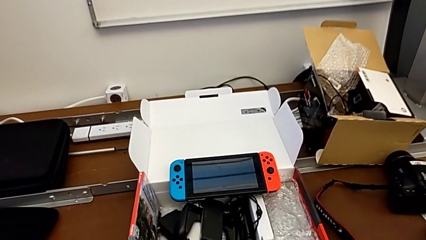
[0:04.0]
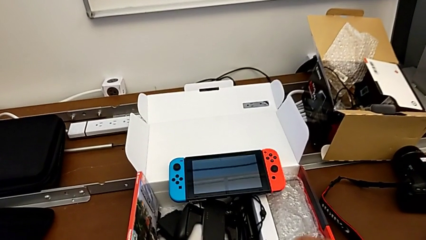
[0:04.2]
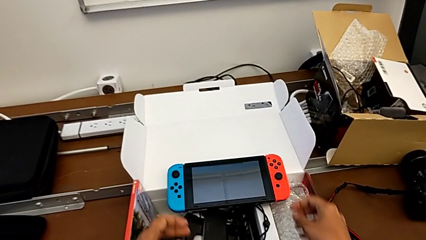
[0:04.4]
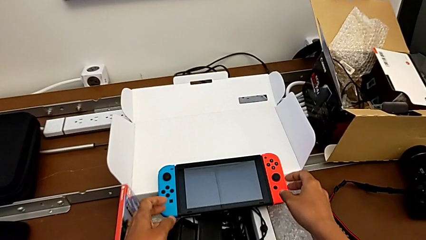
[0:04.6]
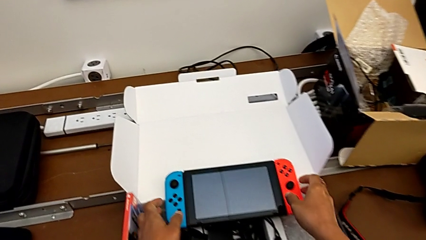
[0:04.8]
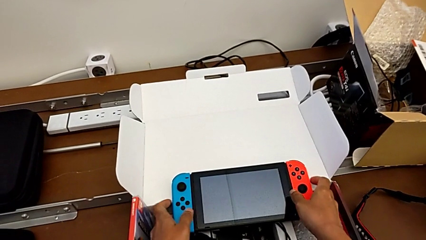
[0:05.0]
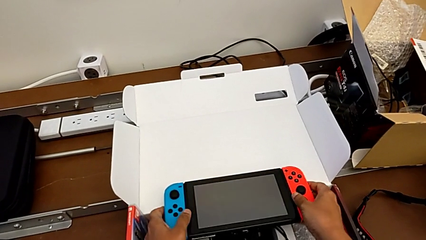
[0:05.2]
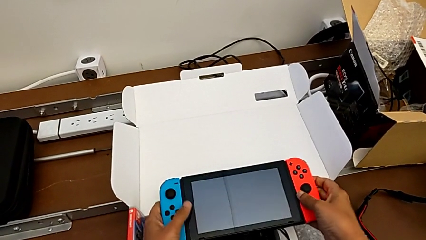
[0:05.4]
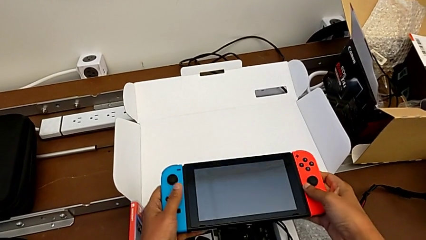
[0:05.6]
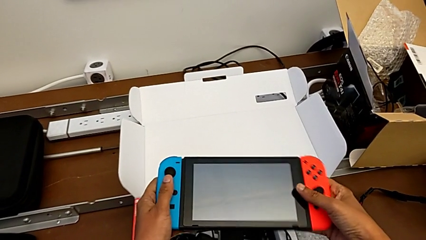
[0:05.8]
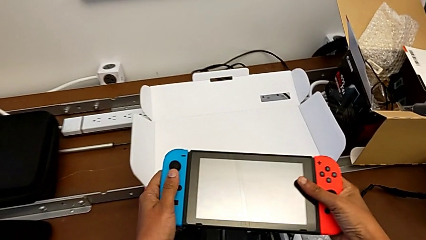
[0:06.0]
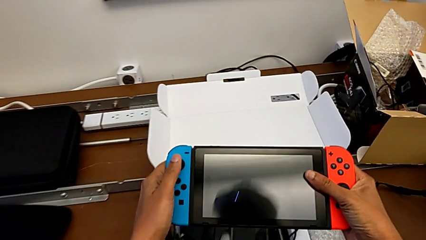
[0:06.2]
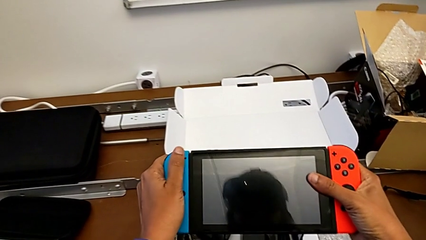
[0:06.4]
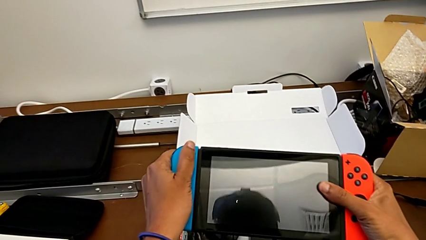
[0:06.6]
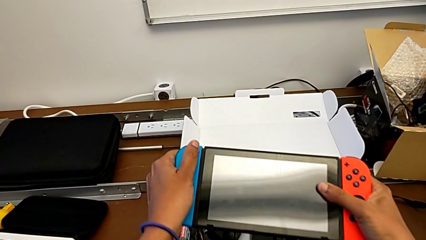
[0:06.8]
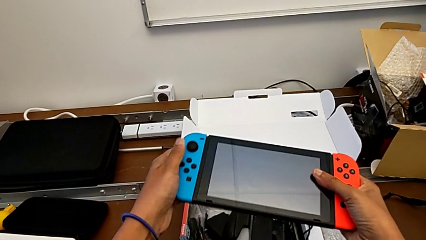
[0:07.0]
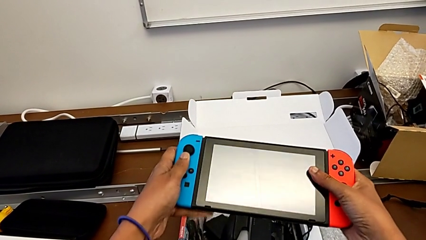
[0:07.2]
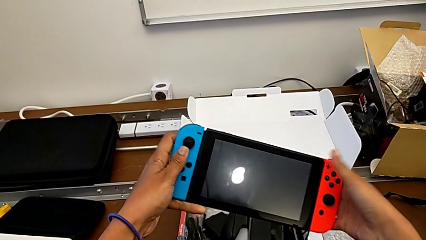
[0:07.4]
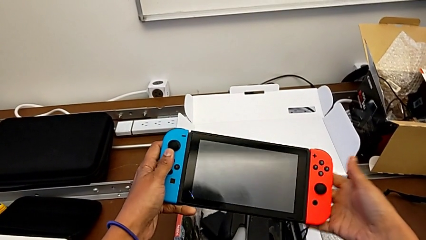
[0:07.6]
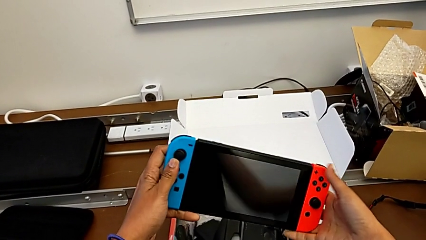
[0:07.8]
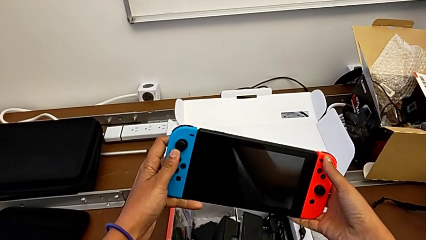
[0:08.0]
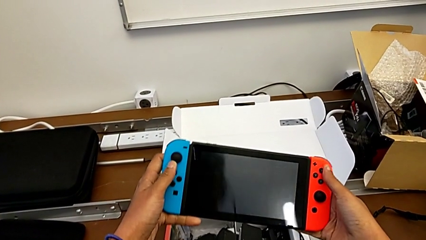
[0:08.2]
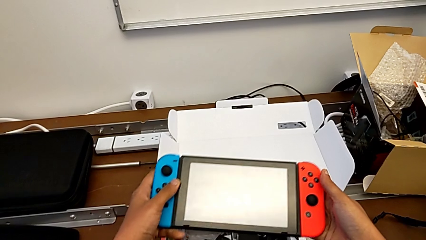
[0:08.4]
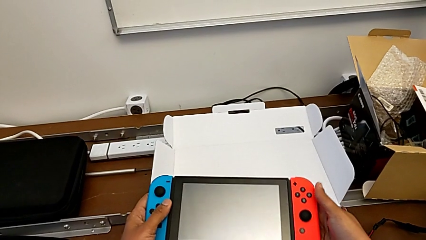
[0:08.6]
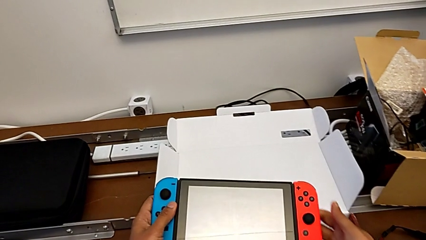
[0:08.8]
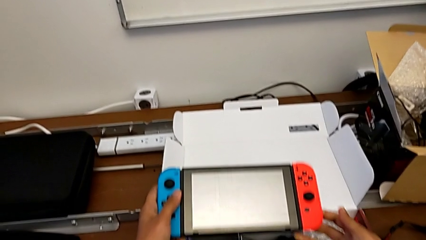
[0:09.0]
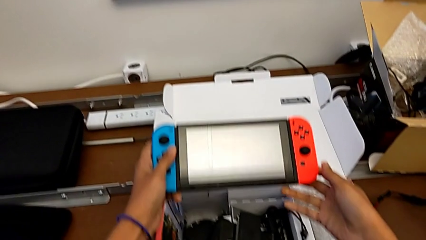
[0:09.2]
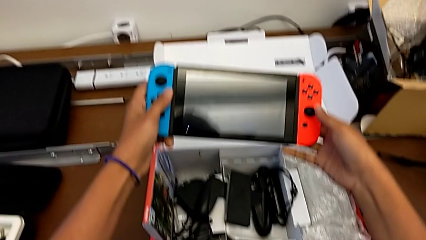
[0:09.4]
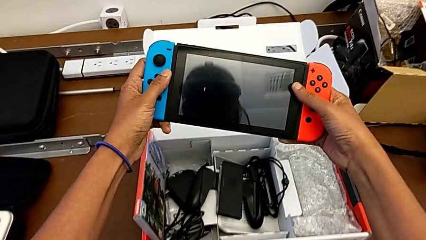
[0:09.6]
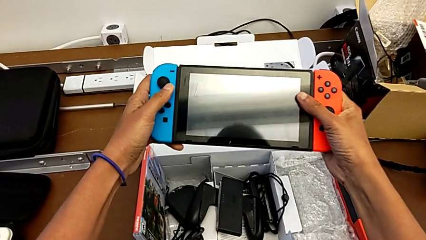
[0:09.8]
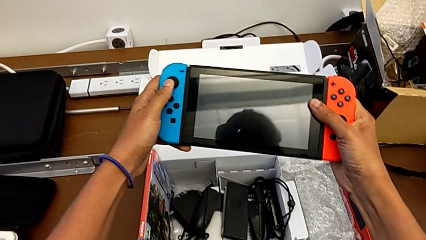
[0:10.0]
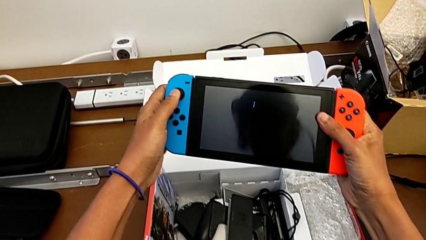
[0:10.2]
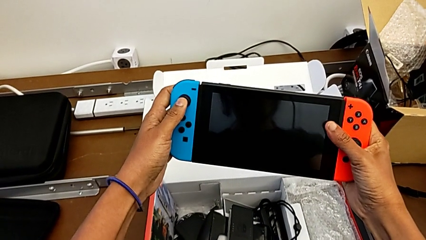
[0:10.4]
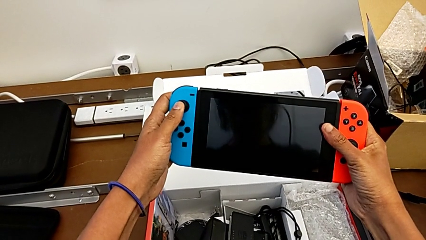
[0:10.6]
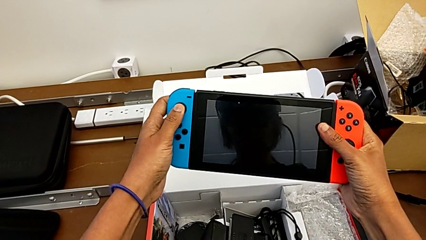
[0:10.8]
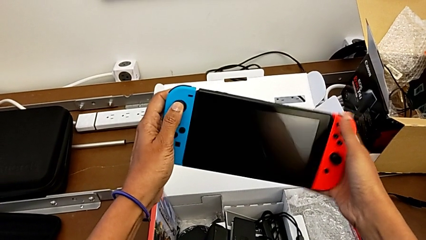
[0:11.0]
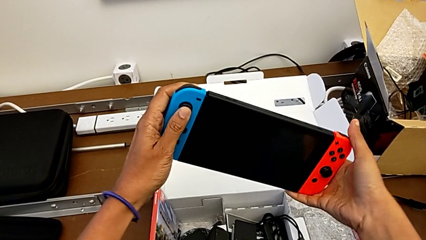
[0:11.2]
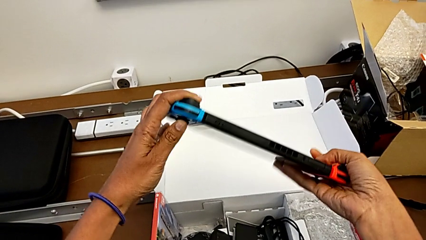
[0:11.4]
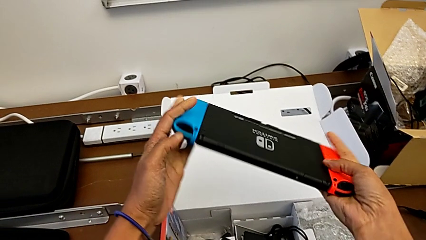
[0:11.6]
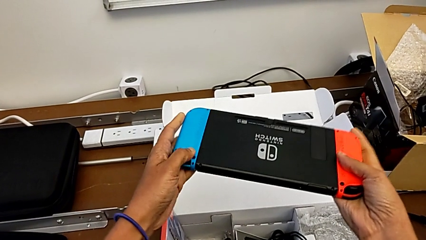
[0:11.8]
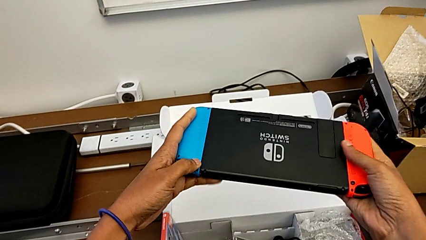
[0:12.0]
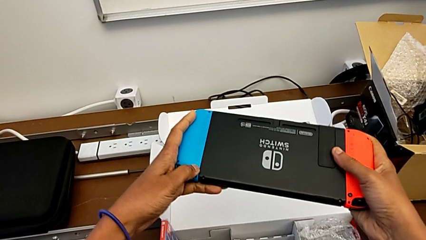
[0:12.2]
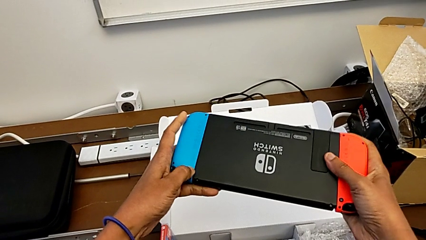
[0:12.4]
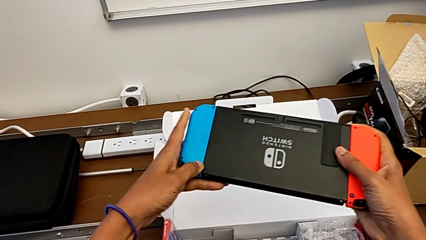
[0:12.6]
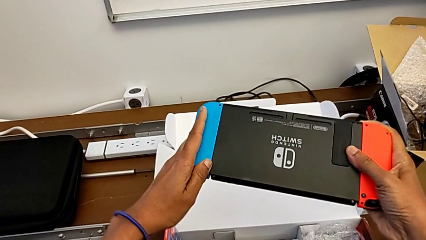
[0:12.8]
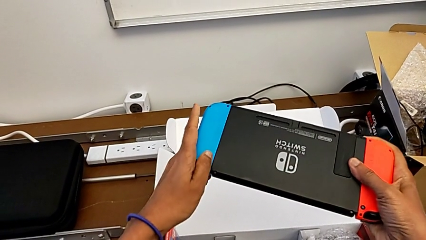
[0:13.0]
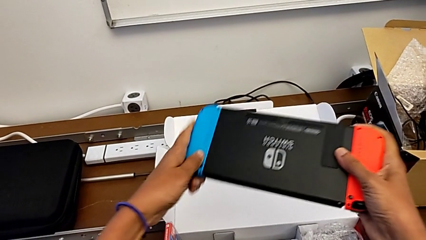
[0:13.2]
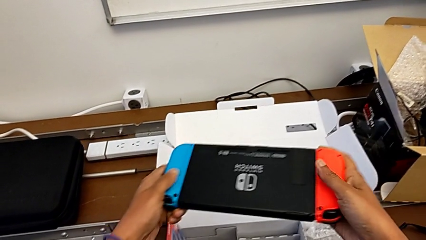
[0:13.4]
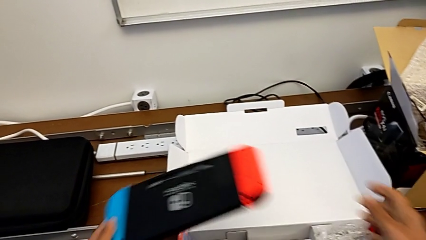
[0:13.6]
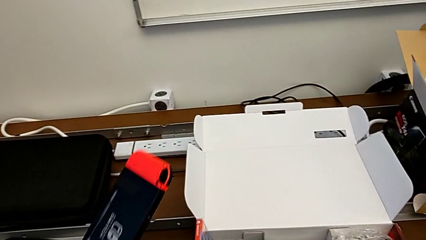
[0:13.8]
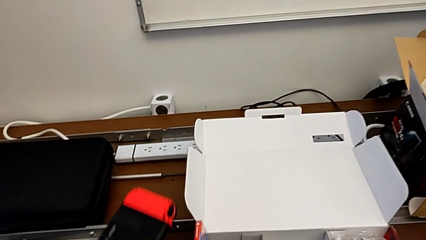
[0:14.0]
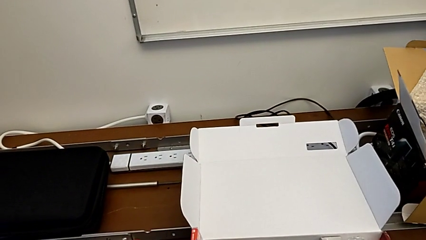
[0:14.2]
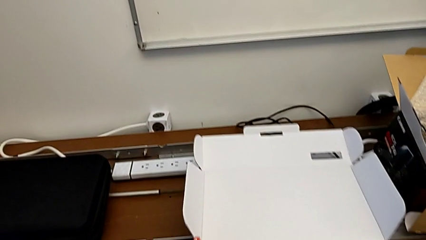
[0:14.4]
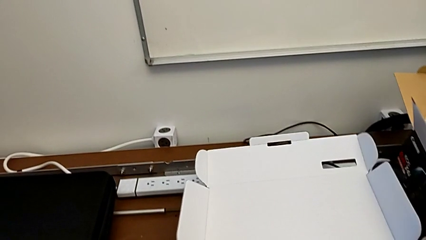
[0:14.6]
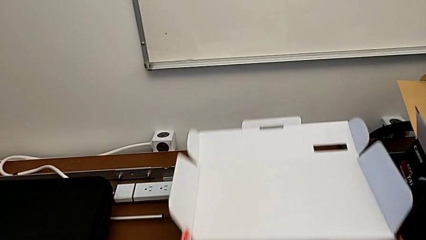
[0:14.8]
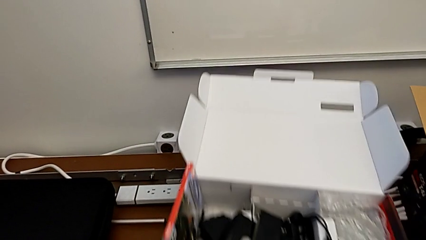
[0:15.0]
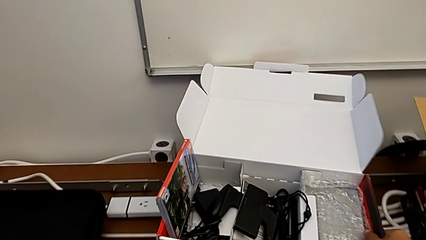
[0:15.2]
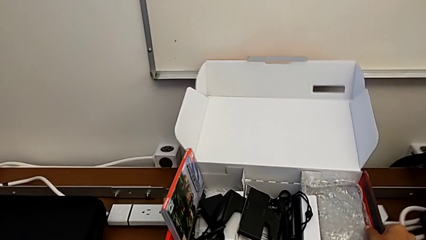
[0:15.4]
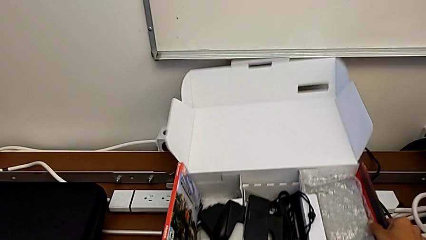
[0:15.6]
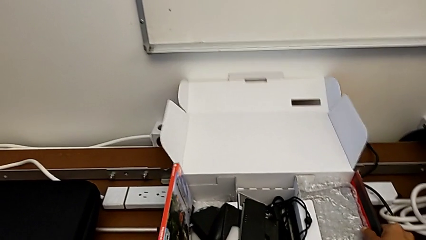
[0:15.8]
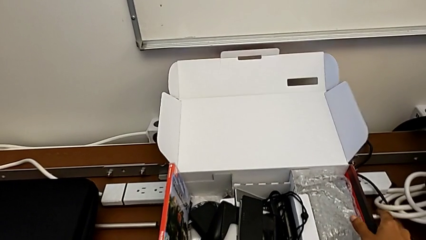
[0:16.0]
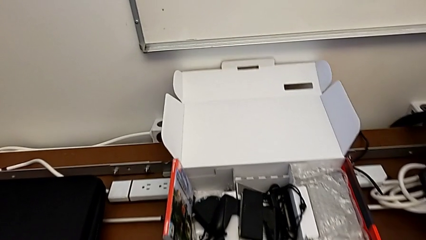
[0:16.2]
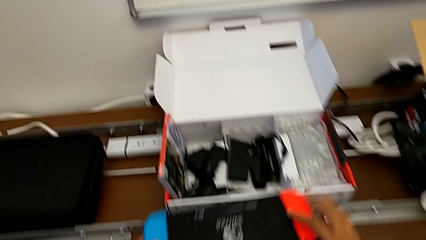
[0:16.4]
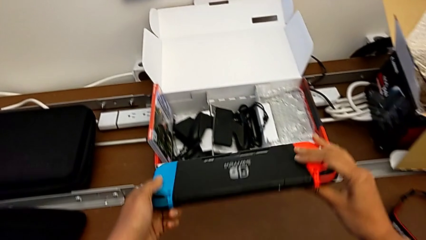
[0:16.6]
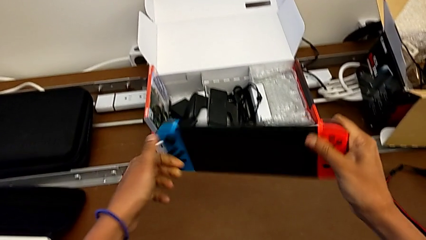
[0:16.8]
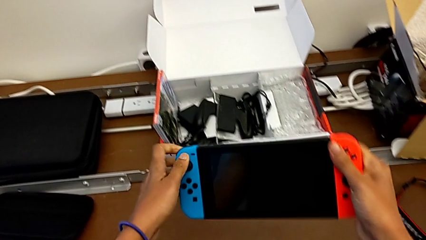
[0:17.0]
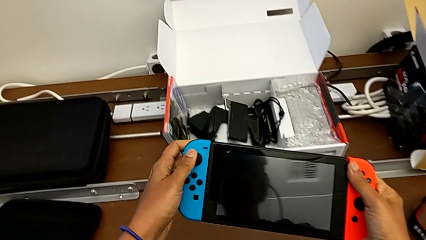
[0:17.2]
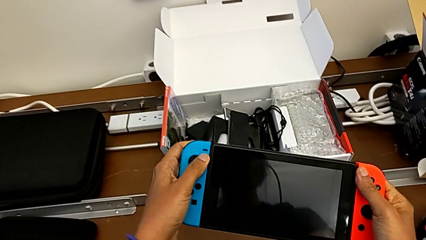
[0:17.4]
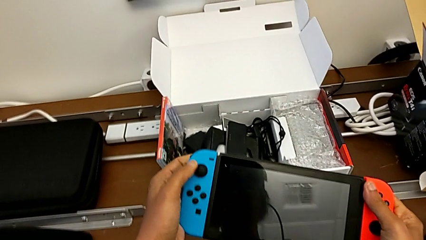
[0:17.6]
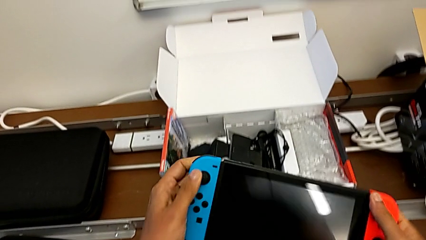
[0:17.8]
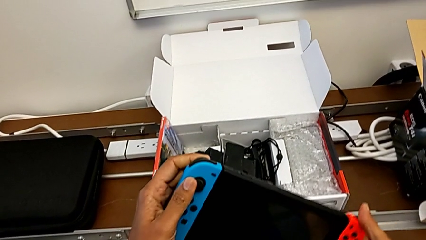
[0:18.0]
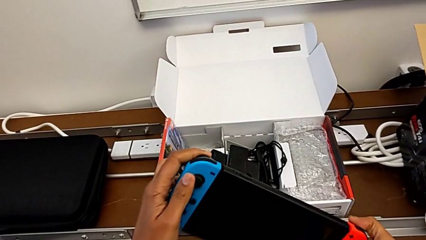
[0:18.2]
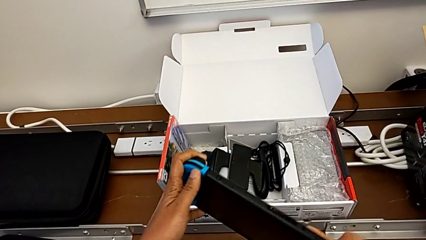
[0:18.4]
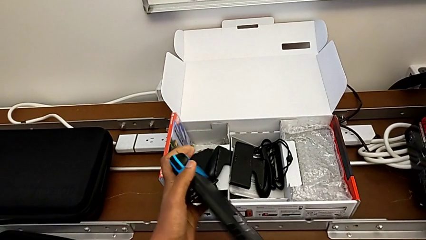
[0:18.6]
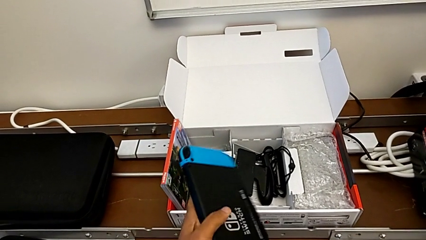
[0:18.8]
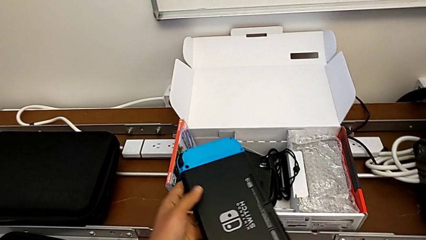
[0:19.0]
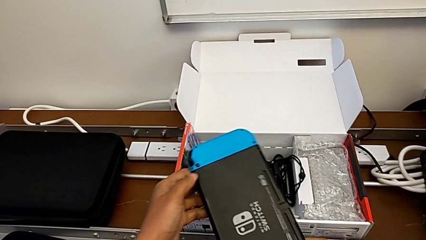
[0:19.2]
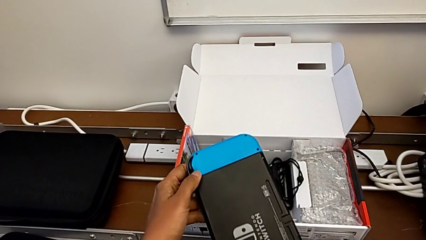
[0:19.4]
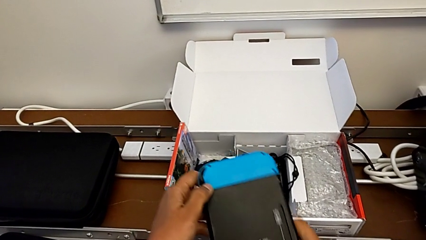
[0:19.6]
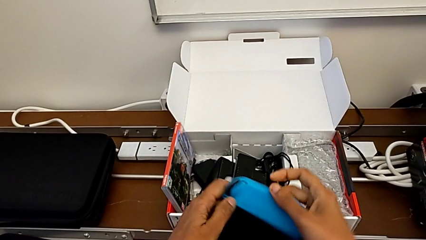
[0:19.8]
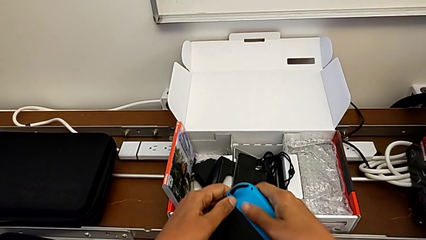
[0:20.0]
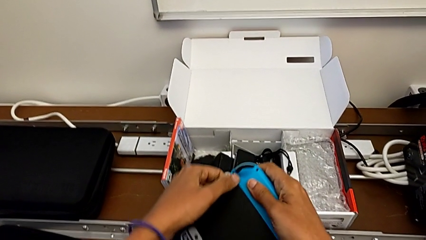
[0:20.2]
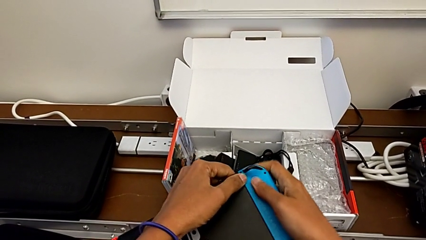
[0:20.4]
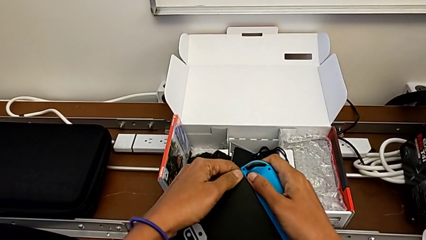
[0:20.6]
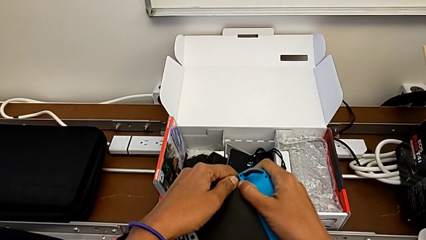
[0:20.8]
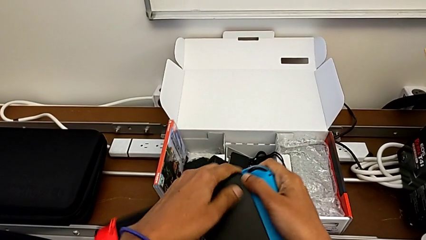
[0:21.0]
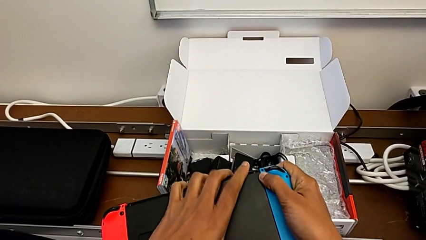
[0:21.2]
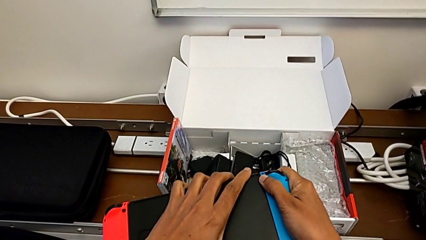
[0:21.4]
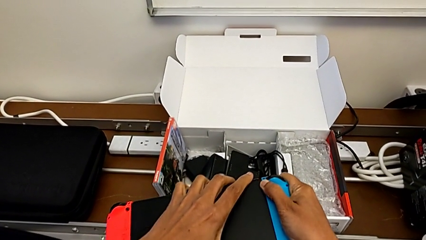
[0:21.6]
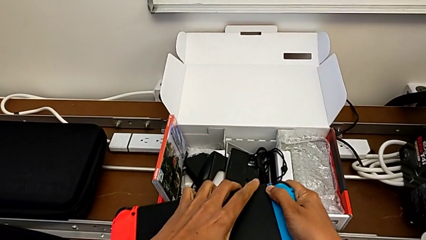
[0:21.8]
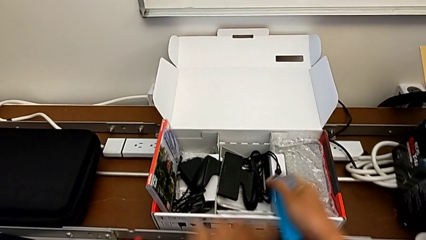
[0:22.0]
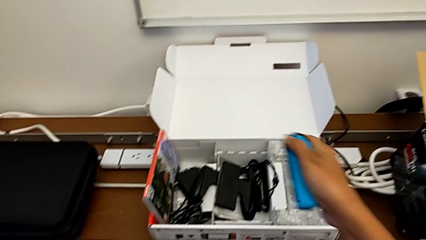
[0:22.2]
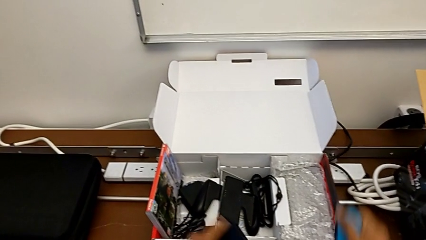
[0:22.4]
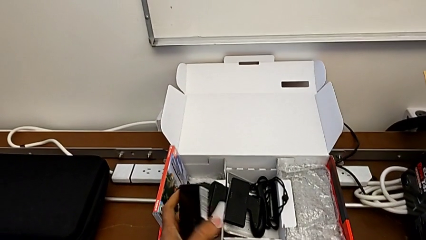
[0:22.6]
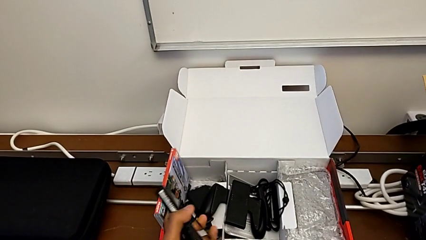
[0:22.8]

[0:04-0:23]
The camera wearer is changing their grip from handheld mode to the comfort grip. They inspect the Nintendo Switch and withdraw the Joy-Con controller.
